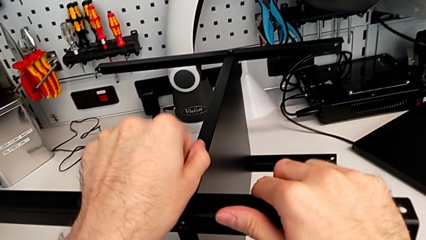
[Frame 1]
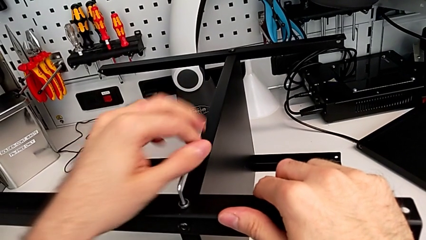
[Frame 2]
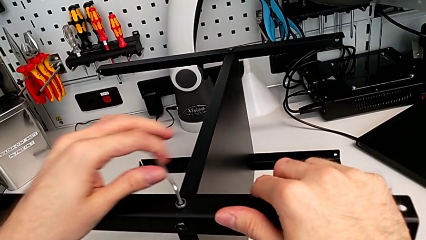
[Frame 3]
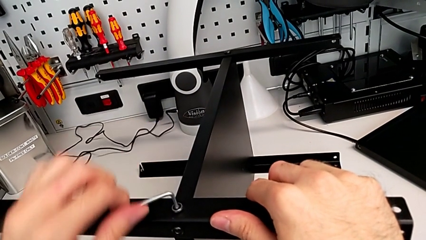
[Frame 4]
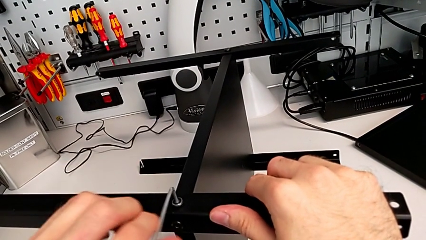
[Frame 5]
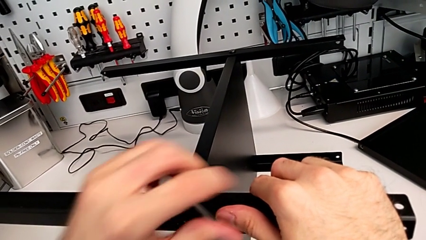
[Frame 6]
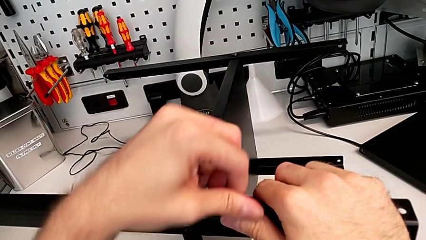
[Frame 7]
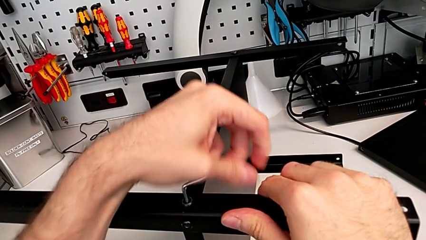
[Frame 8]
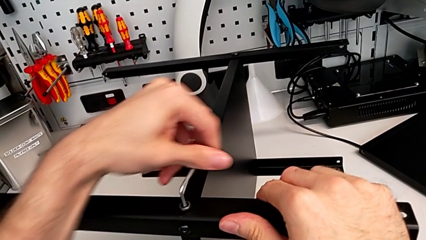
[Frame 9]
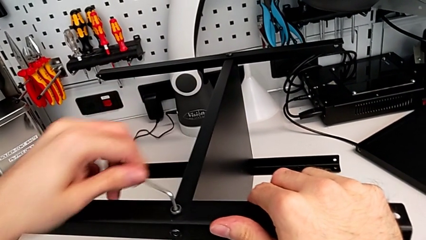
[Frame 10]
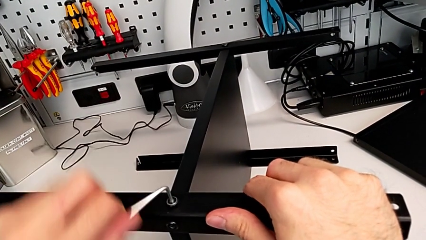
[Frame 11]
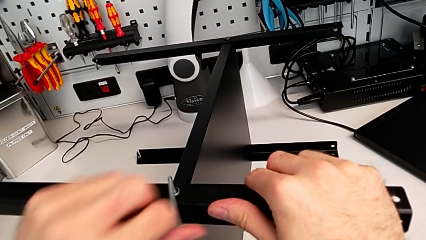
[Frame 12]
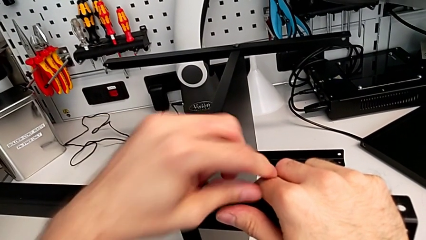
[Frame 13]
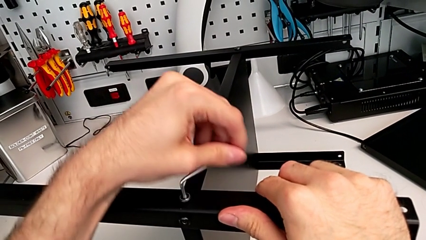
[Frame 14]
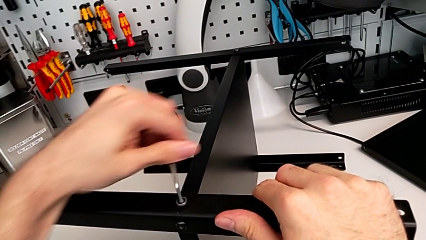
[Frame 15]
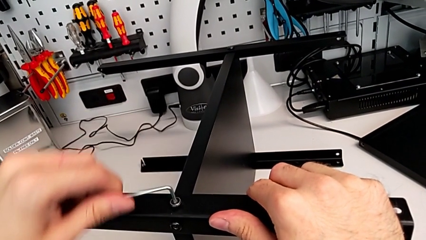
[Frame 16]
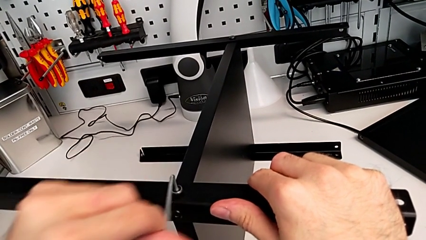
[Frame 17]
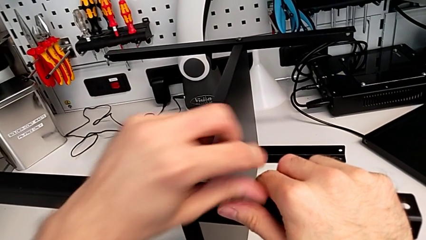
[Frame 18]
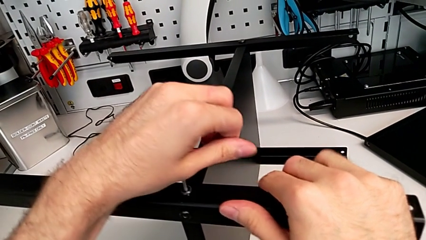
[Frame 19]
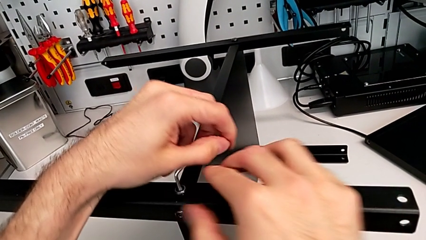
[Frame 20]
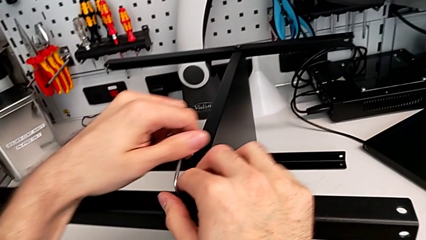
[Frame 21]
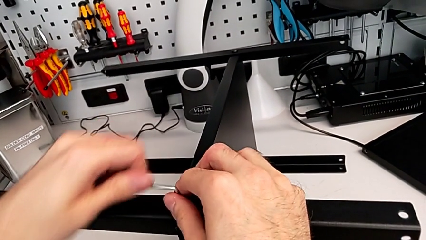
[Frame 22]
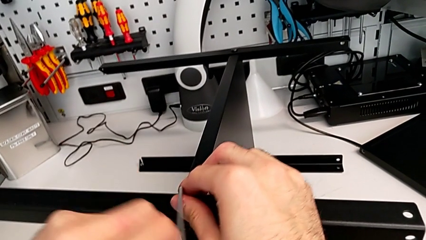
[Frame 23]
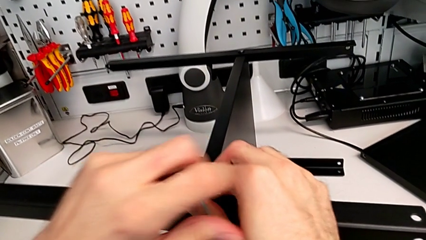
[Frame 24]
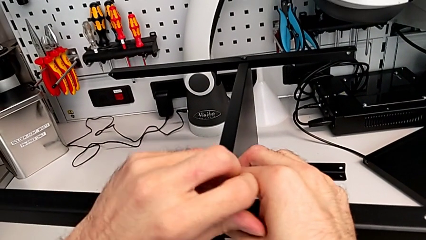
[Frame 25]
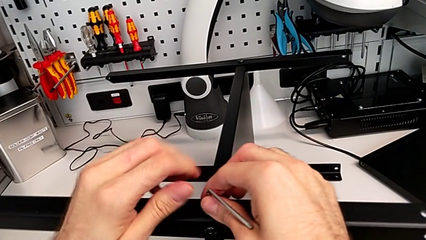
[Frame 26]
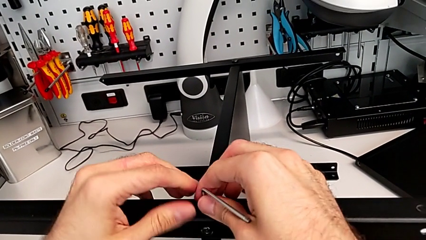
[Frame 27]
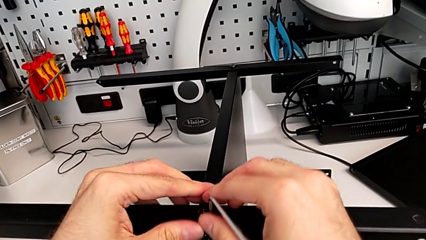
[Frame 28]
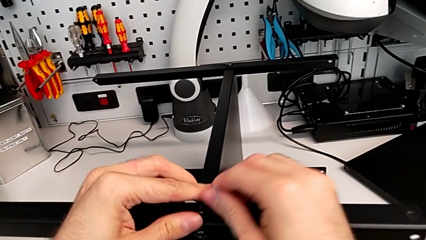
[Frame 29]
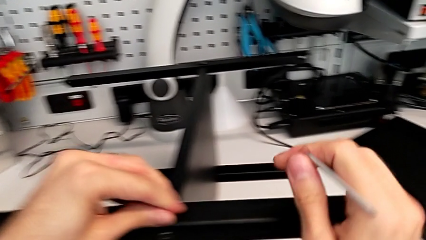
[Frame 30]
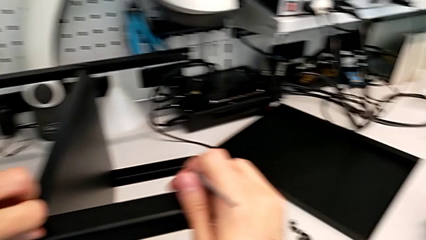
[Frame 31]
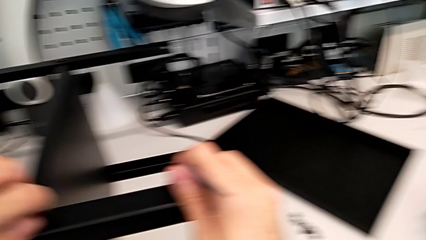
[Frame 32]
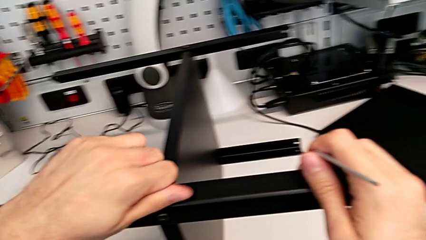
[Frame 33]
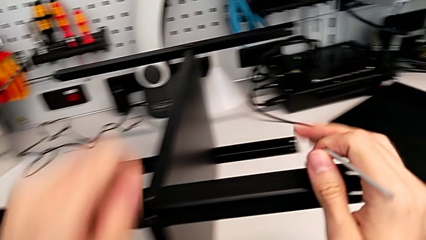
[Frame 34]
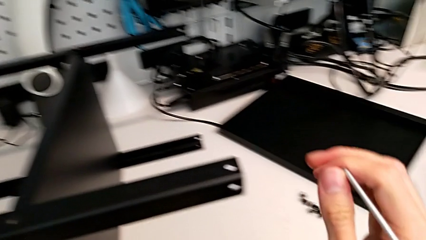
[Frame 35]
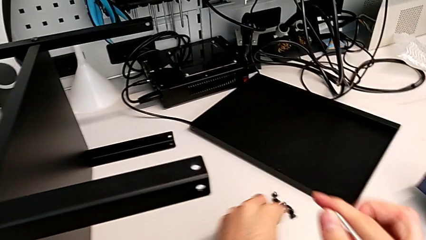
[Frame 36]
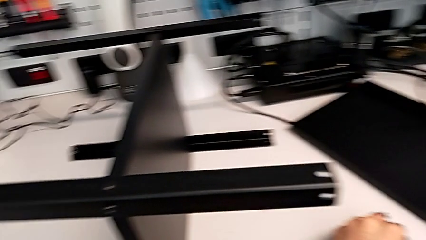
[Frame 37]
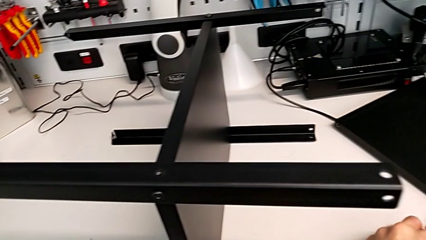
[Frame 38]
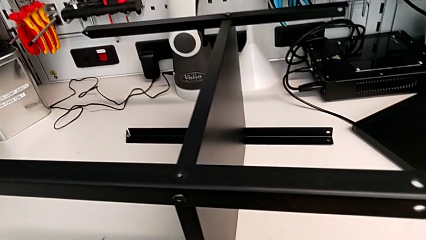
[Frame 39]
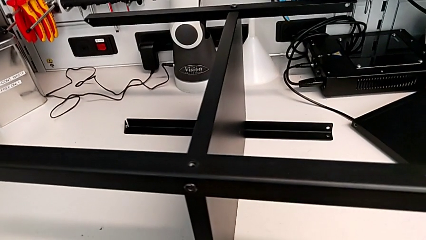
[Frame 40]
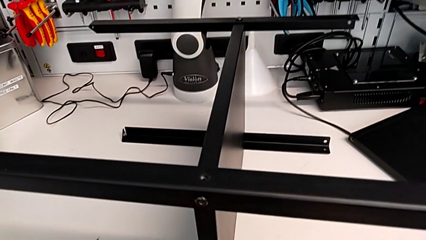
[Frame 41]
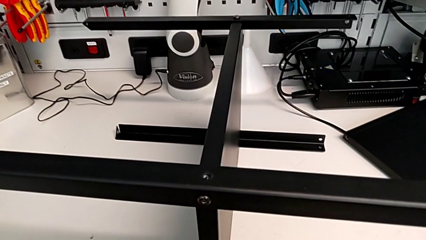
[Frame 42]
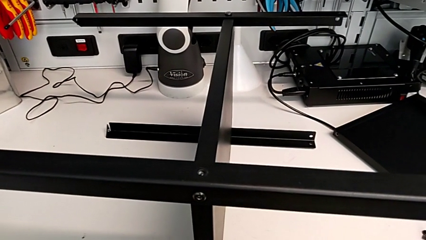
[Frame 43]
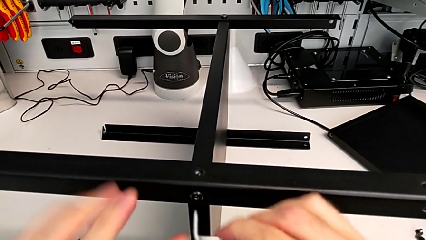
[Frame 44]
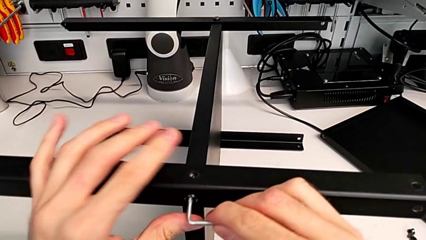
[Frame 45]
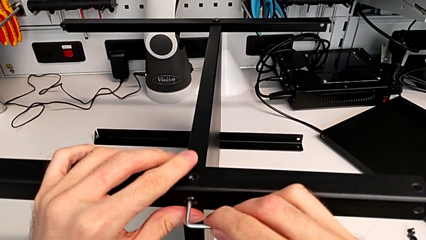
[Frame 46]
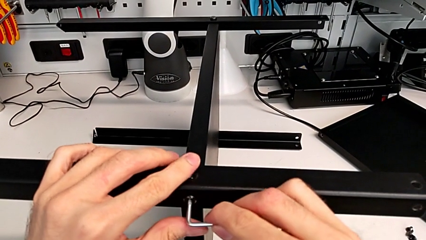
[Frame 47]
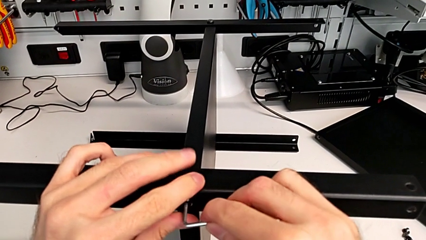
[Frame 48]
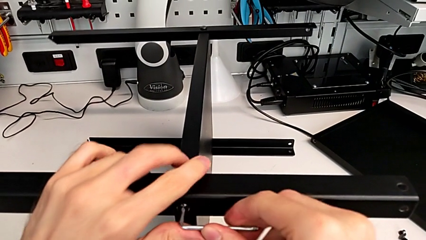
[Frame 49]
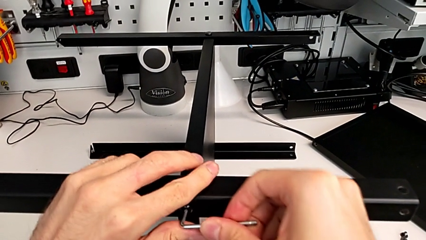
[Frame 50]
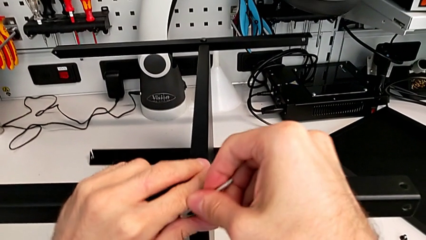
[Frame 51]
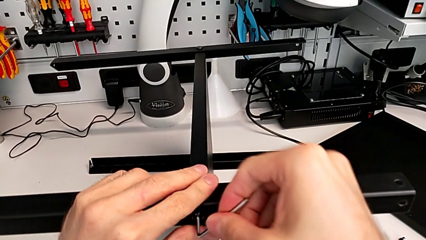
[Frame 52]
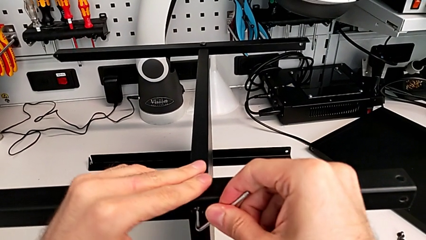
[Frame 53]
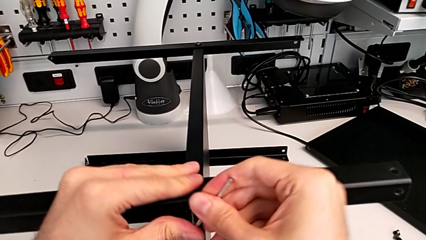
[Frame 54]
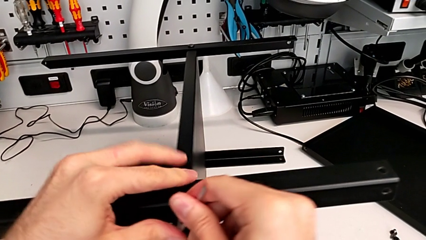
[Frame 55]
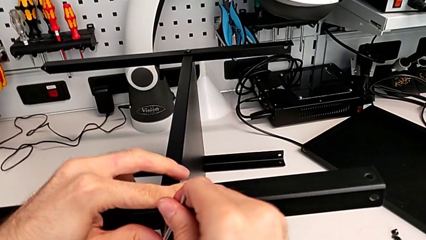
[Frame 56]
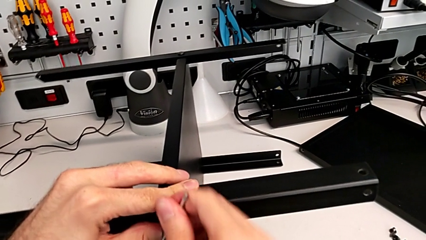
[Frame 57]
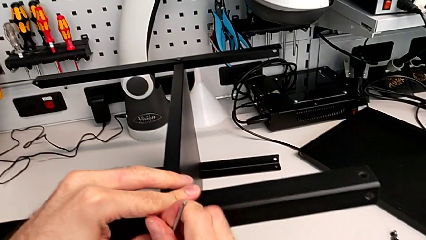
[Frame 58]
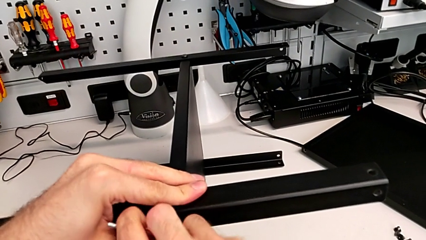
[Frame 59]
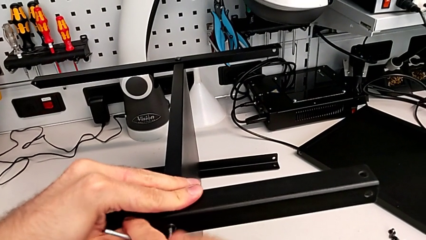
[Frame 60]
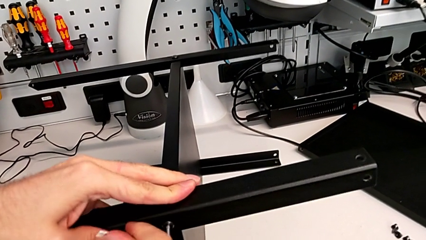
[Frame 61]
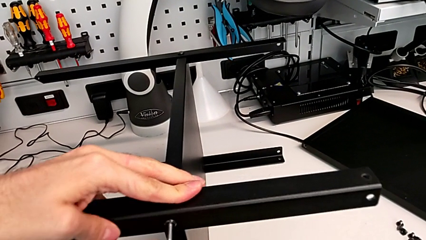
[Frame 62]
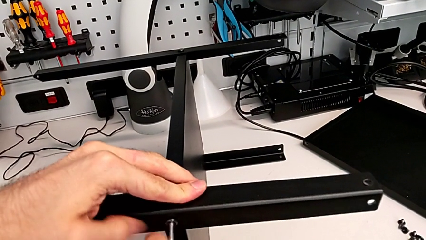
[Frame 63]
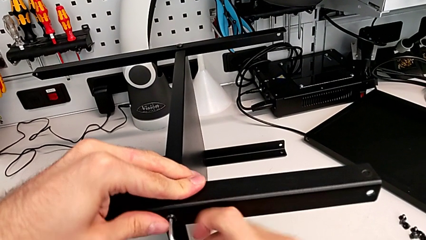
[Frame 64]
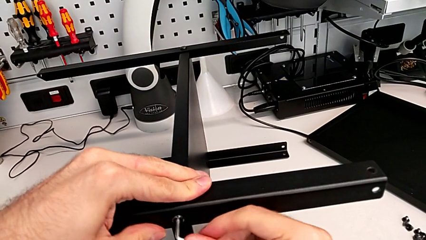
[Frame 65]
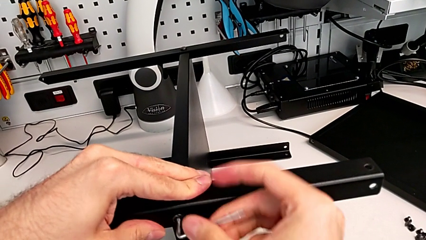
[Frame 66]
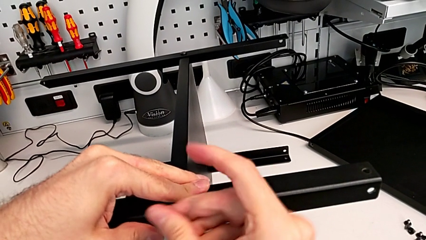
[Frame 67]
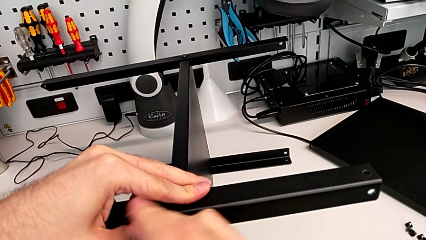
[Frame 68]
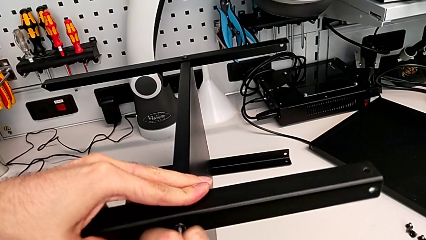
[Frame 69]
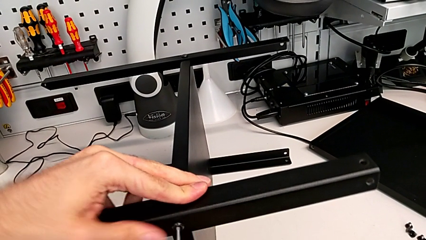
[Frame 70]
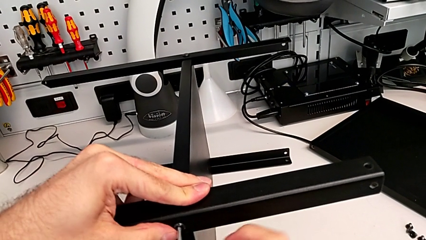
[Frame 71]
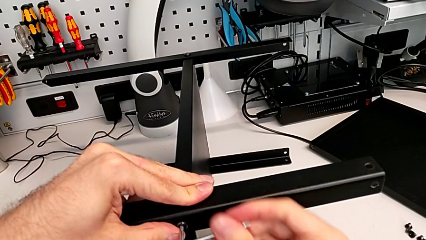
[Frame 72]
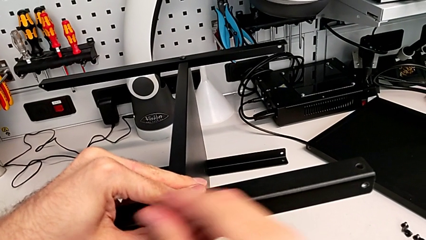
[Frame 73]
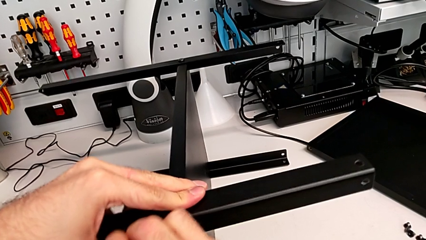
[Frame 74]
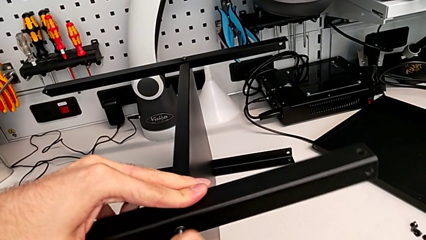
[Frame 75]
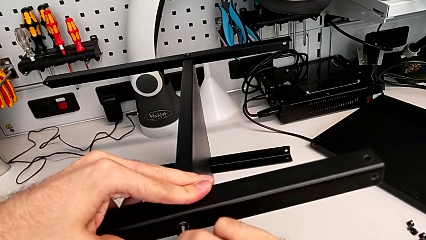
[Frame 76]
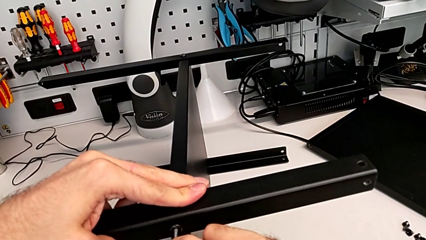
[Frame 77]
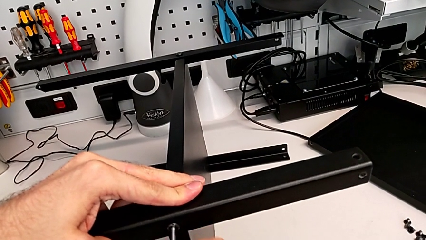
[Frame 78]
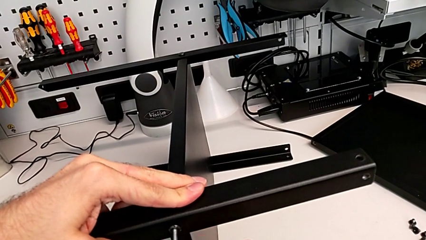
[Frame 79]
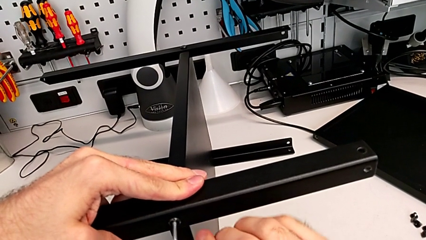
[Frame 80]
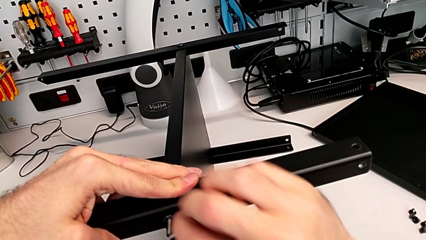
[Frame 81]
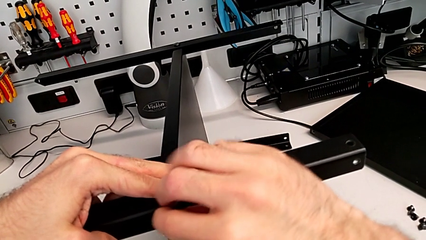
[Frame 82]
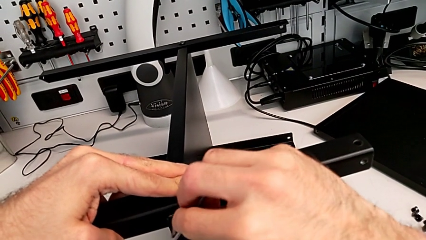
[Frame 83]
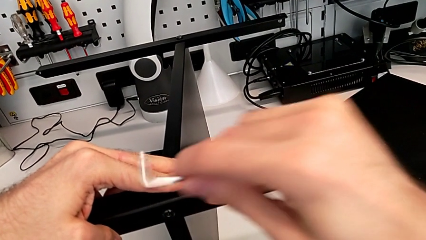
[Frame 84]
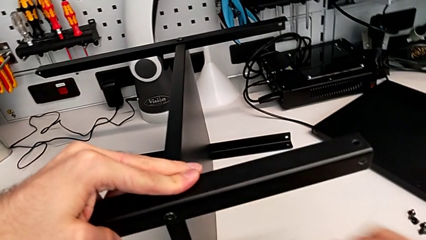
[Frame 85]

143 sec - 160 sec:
The camera wearer is disassembling the first leg of the table. They keep unscrewing the hex socket head, withdraw the Allen wrench, disassemble the hex socket head, place it, insert the Allen wrench, unscrew the hex socket head and withdraw the Allen wrench.
